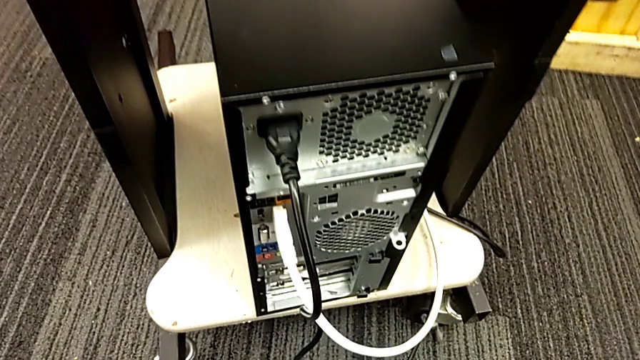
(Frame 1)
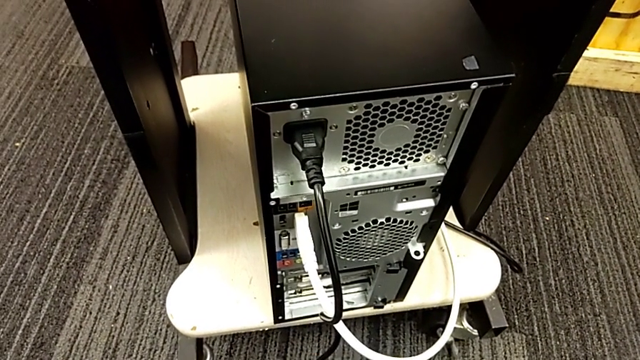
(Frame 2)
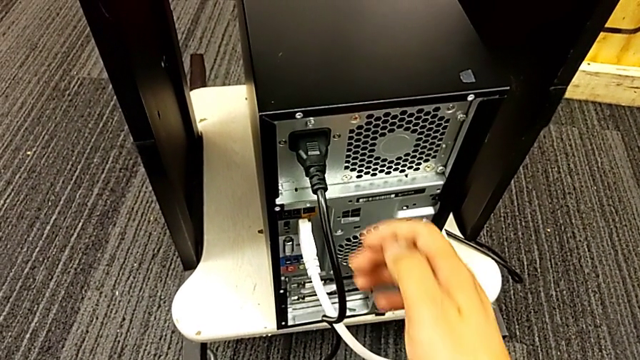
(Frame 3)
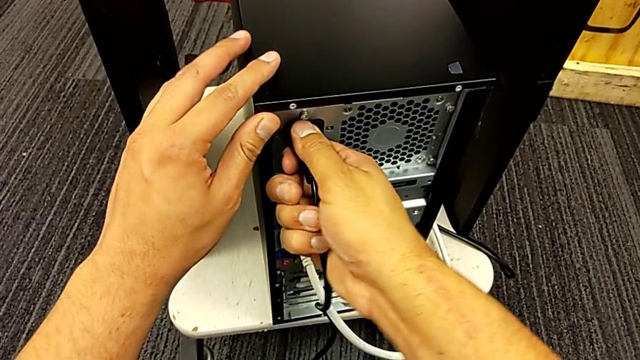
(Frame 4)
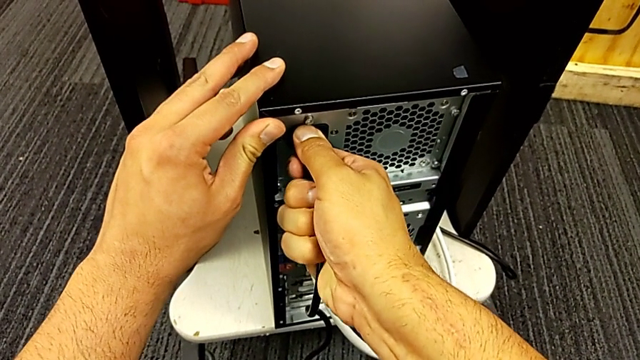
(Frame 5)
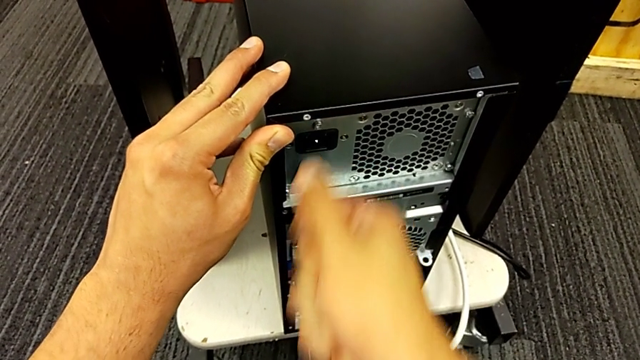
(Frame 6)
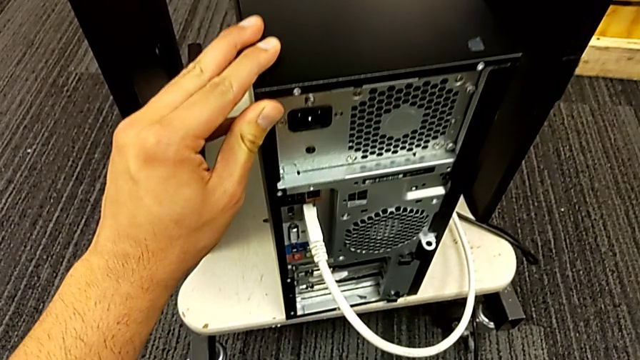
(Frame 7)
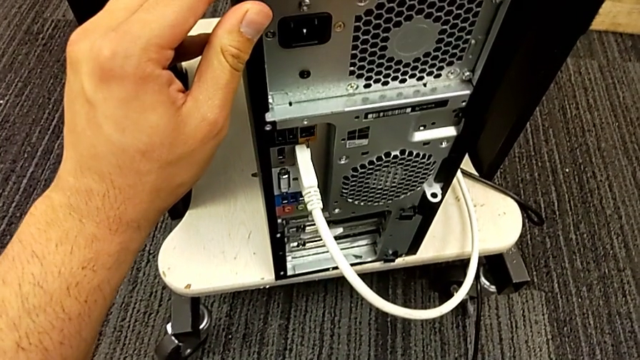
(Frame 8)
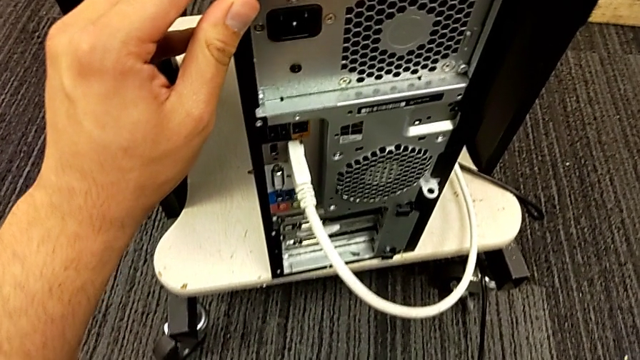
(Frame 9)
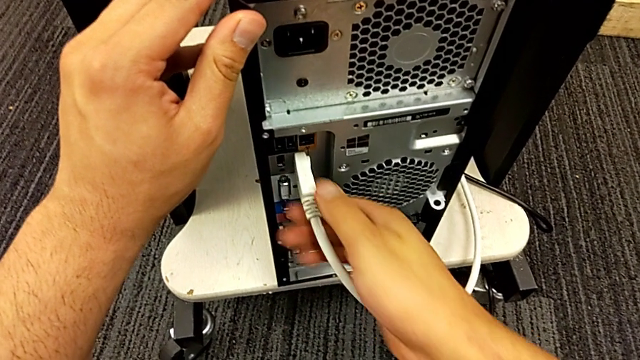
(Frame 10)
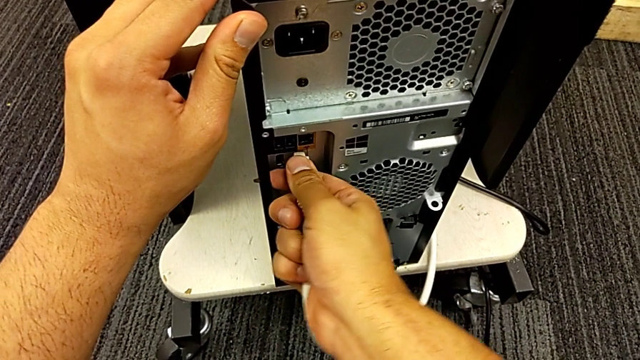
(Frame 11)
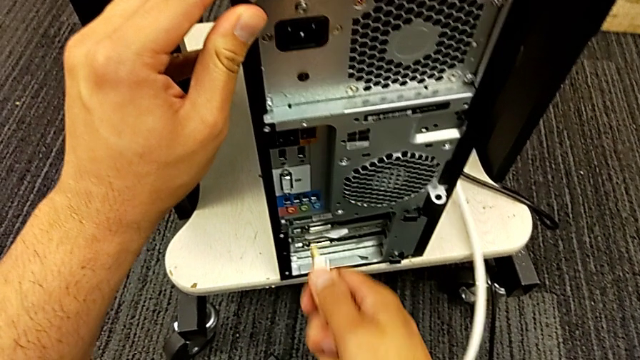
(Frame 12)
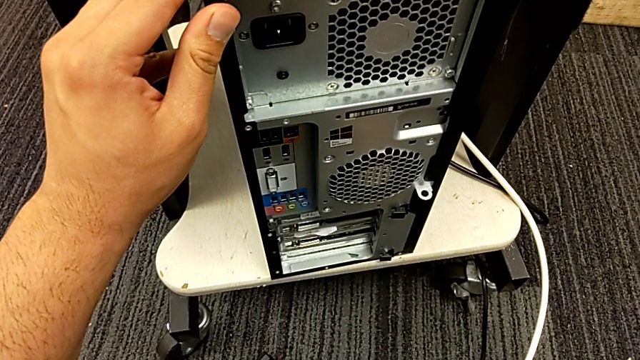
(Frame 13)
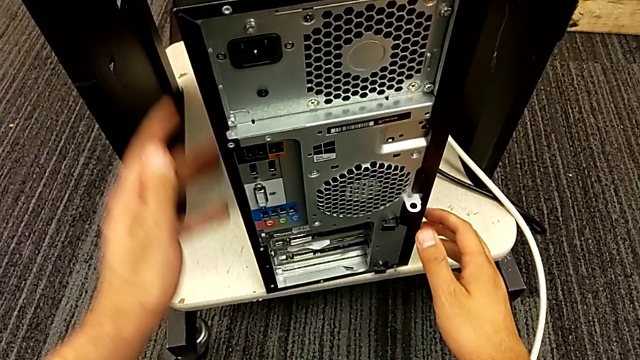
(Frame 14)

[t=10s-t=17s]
The camera wearer unplugs the power supply and HDMI cables. They grab the cable power supply, withdraw it, grab the HDMI cable and withdraw it.

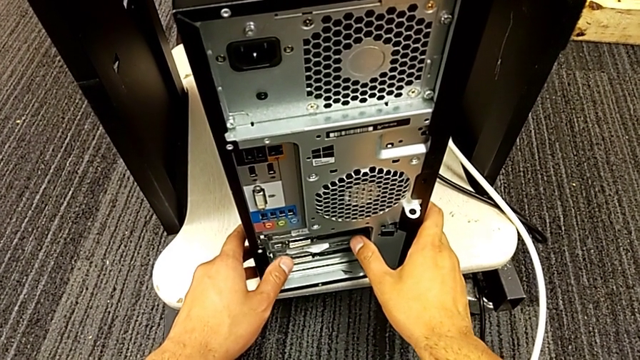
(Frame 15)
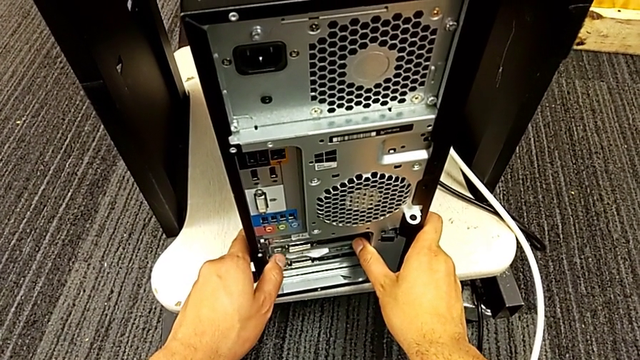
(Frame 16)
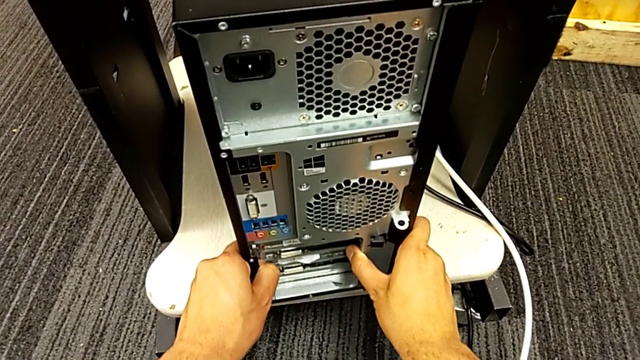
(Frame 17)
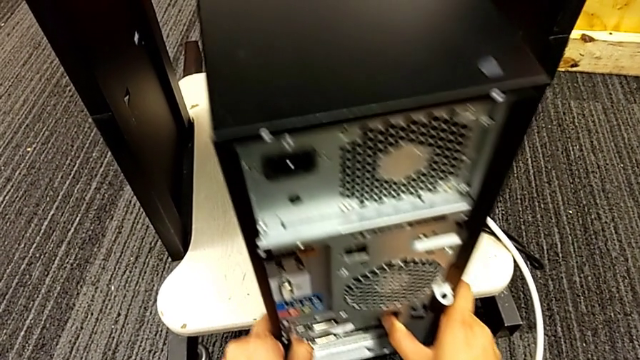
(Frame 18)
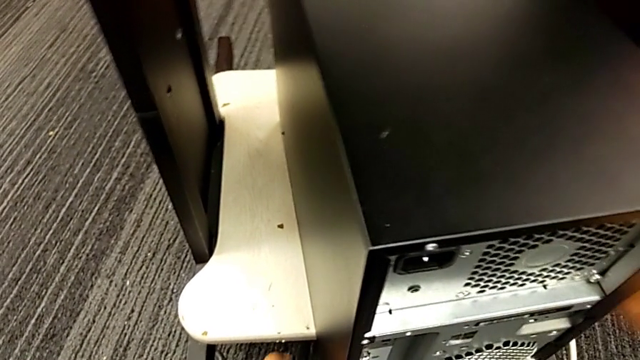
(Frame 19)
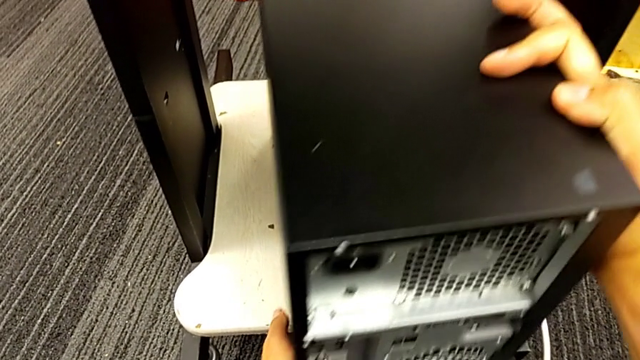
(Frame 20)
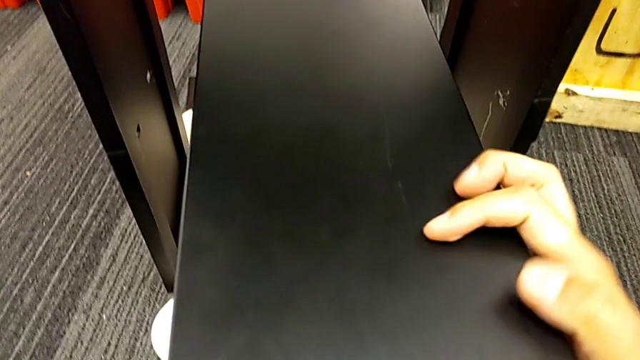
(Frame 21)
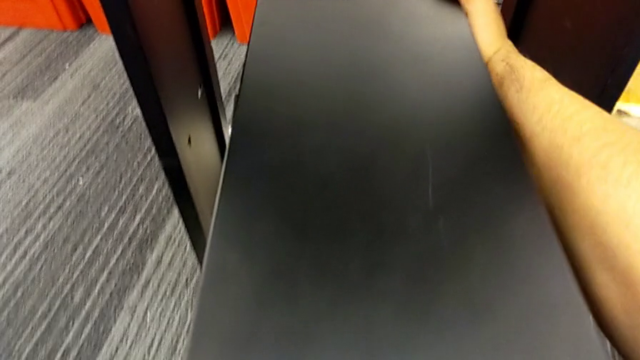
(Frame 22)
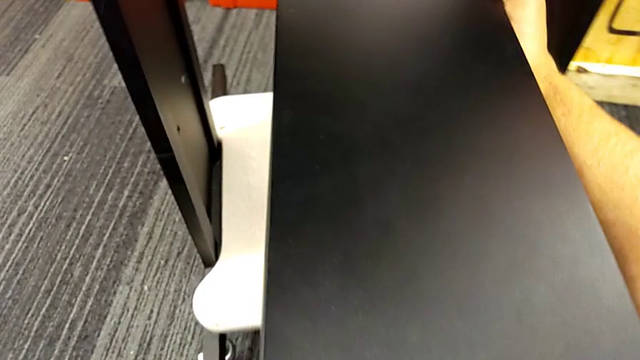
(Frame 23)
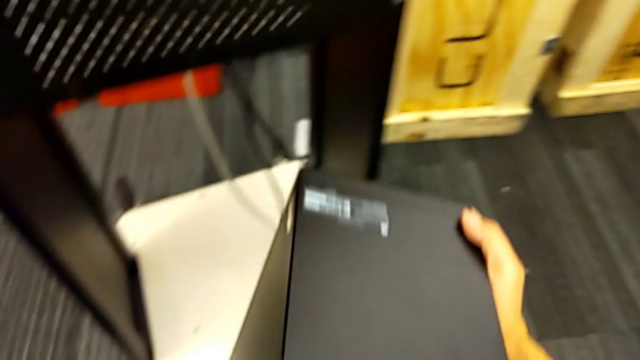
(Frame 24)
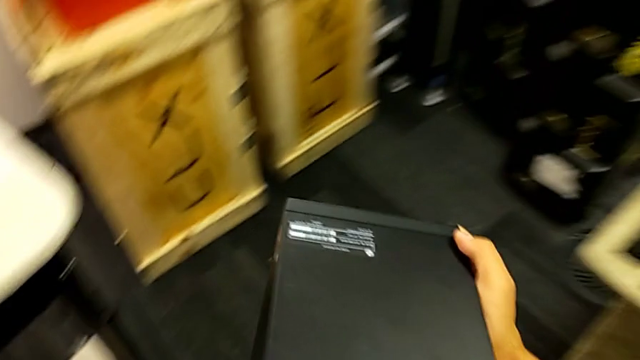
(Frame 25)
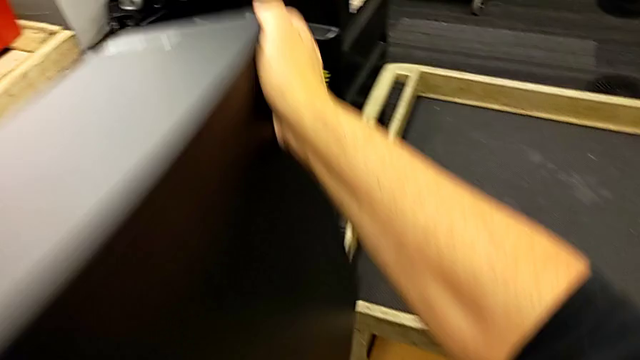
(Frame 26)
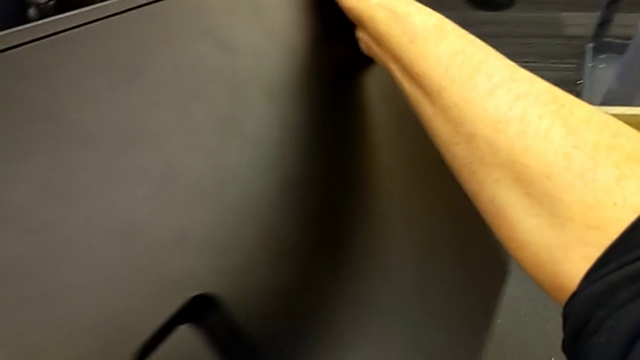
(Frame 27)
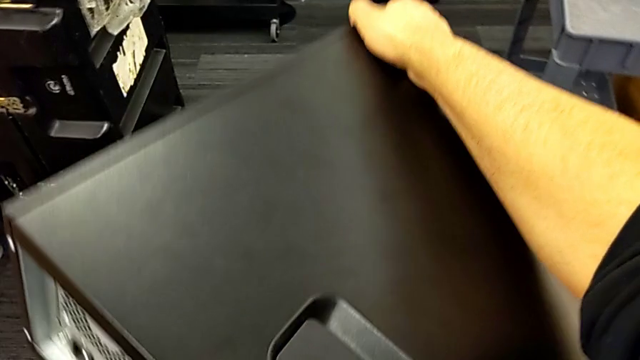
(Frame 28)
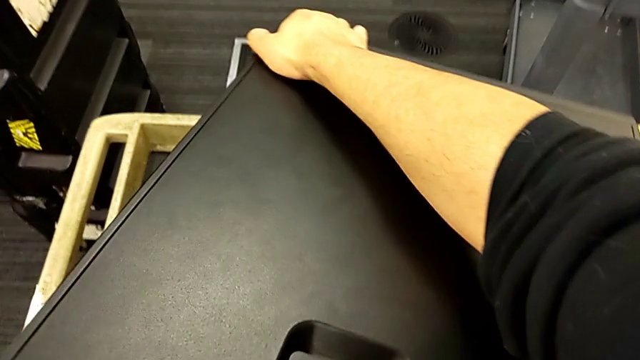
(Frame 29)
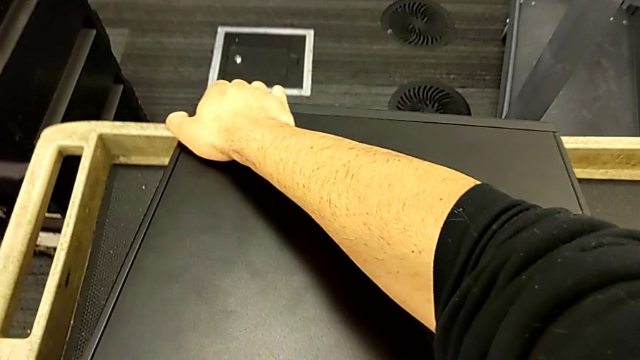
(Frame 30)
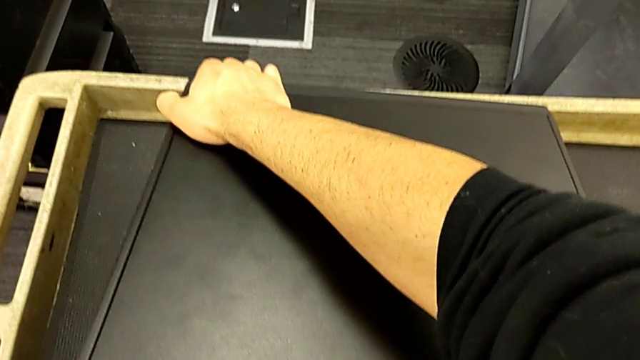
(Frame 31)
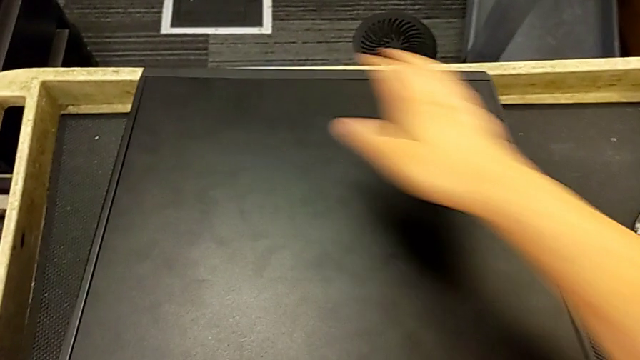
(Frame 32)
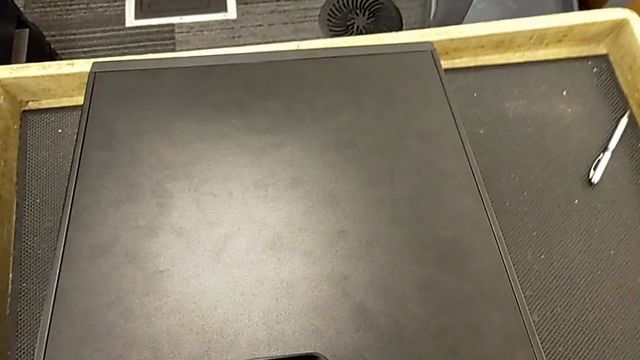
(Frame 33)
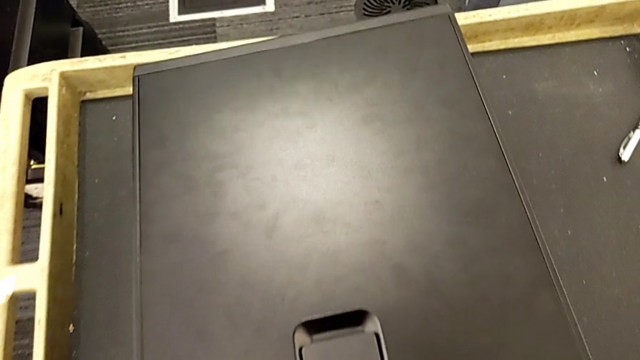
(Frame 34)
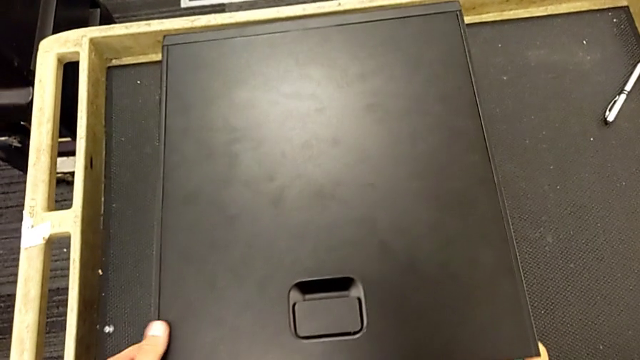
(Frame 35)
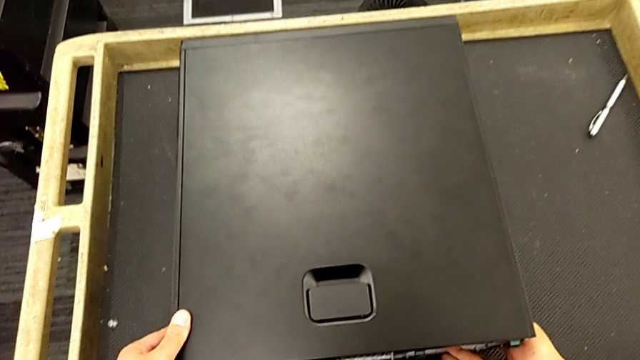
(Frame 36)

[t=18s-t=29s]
The camera wearer puts the computer tower on the table. They grab the computer tower, pull it, grab it, lift it, rotate it and place it.

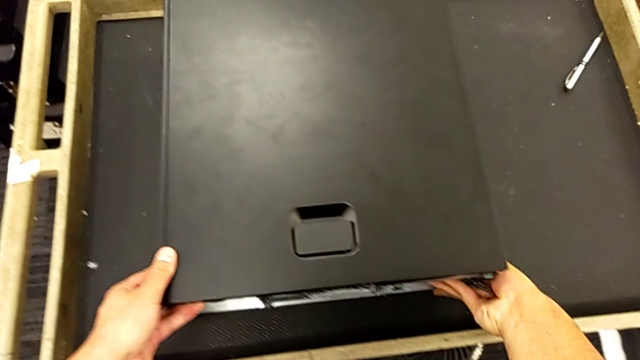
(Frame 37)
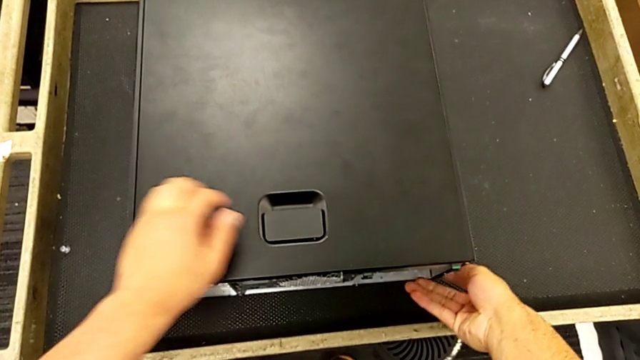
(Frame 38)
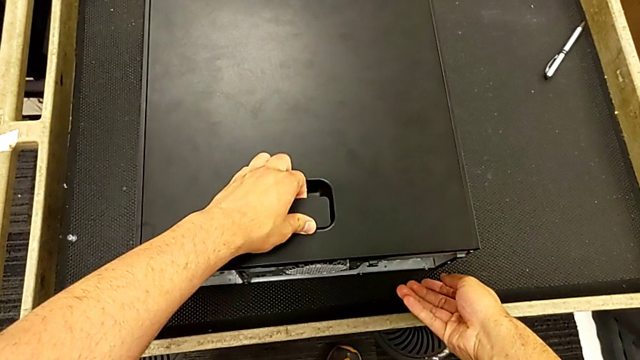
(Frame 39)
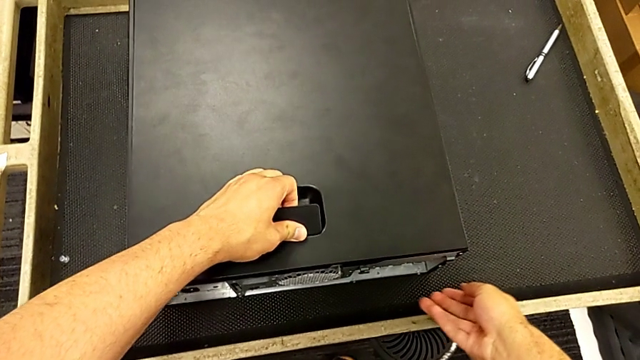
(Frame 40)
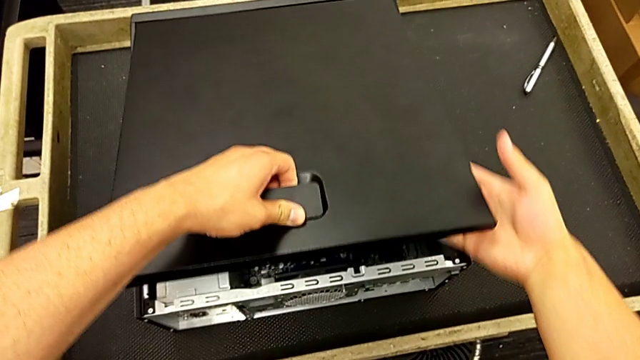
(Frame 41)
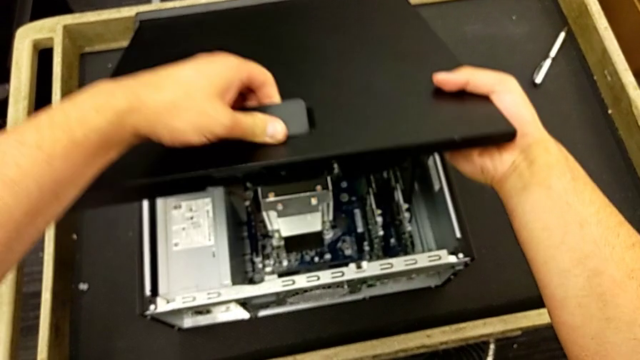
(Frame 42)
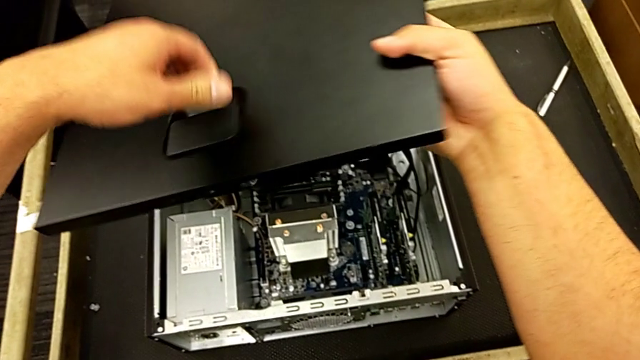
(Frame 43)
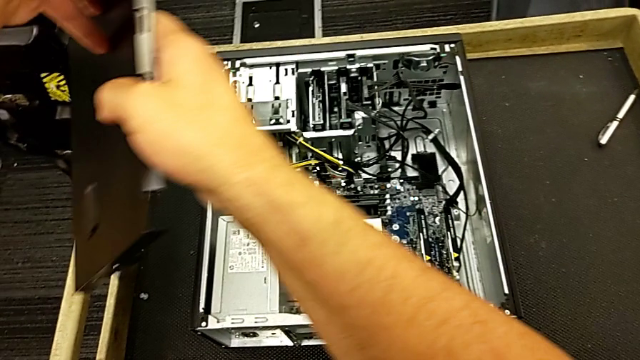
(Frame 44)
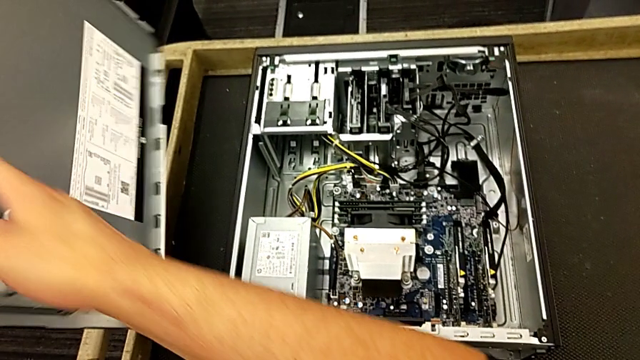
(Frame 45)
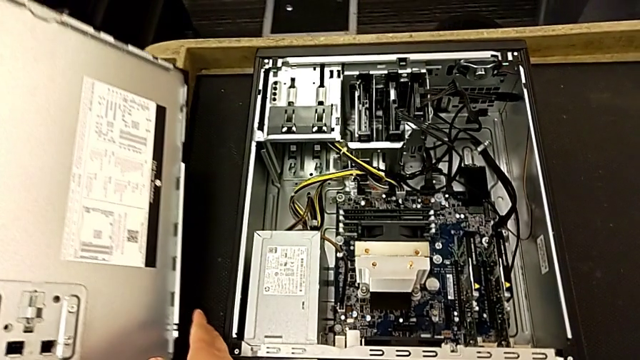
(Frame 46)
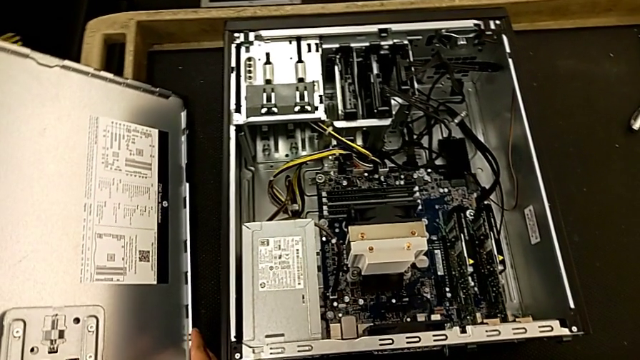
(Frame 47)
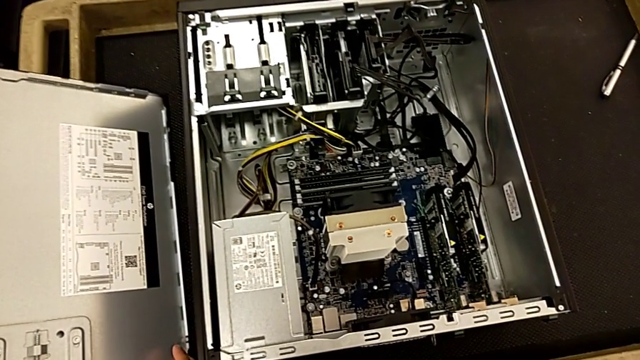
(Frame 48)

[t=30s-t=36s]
The camera wearer opens the computer tower. They grab the handle, open the cover and lift it.
